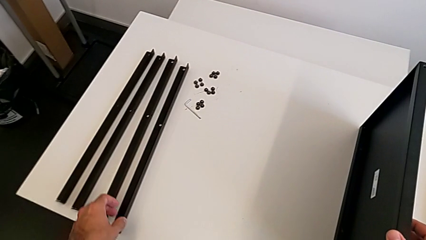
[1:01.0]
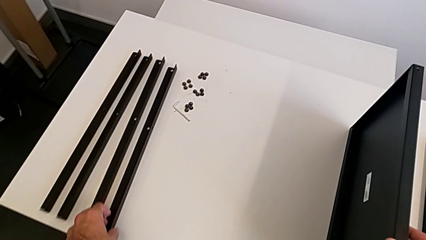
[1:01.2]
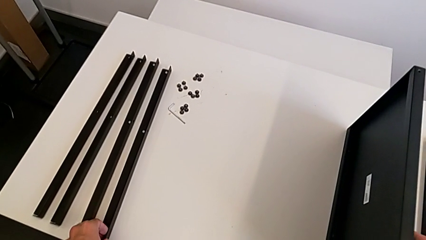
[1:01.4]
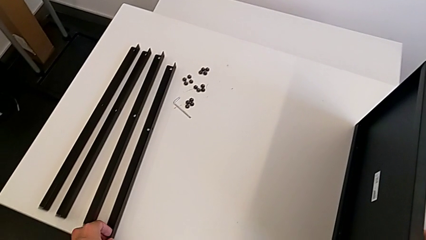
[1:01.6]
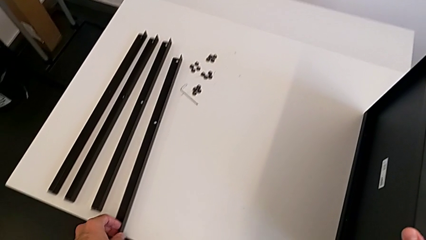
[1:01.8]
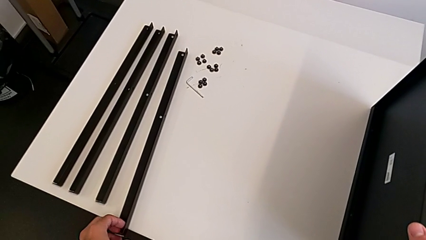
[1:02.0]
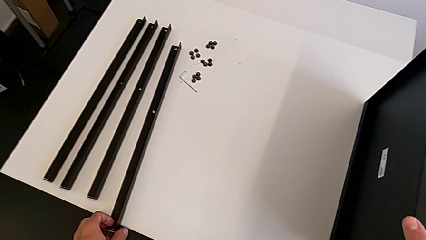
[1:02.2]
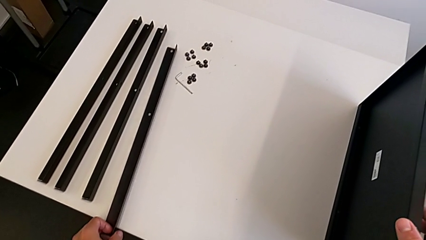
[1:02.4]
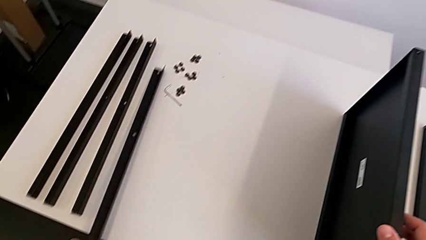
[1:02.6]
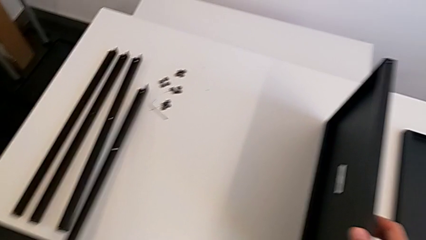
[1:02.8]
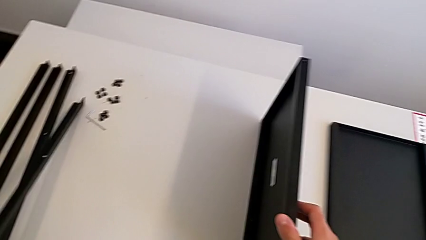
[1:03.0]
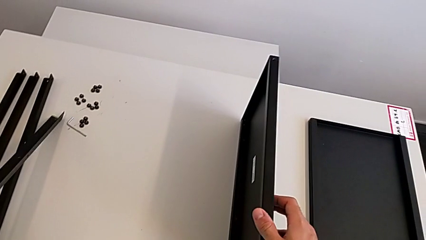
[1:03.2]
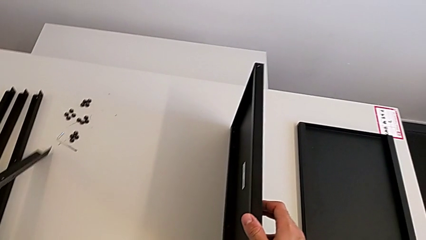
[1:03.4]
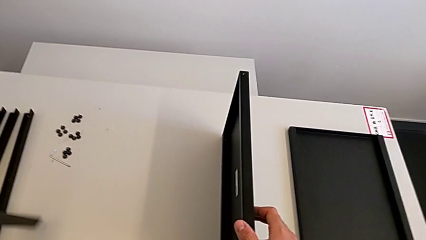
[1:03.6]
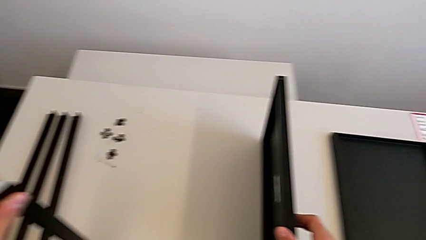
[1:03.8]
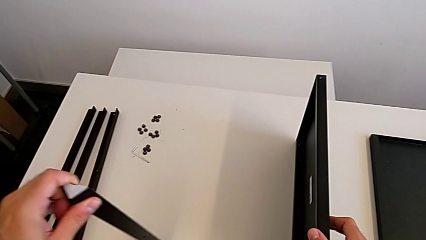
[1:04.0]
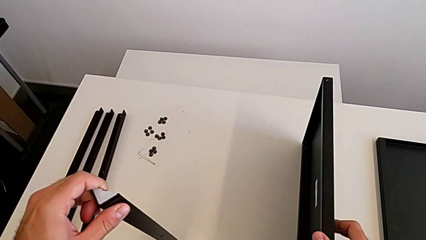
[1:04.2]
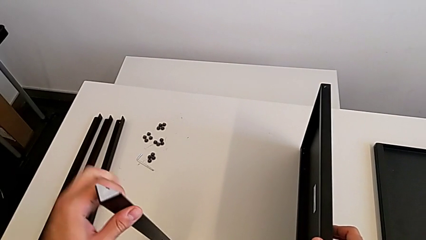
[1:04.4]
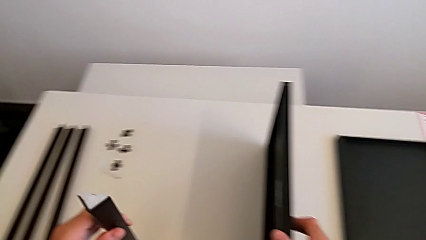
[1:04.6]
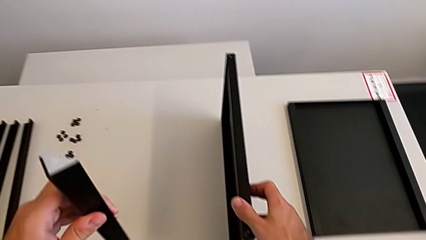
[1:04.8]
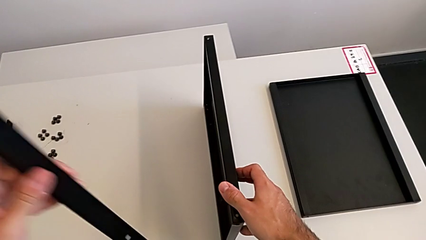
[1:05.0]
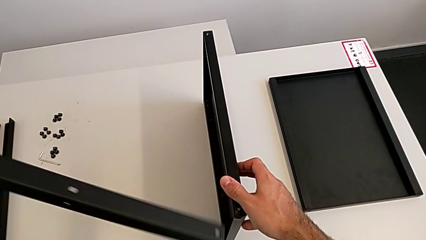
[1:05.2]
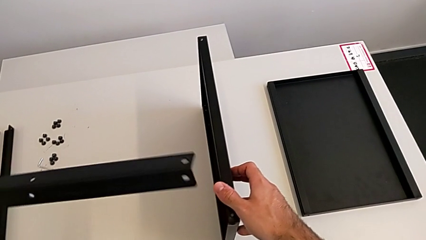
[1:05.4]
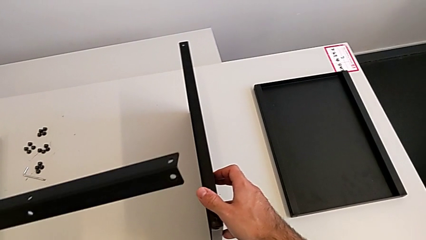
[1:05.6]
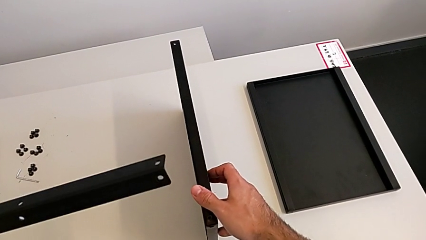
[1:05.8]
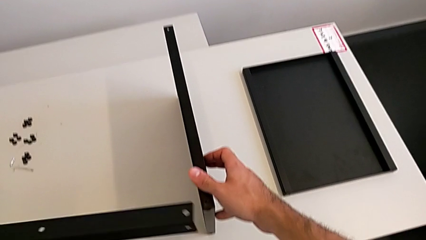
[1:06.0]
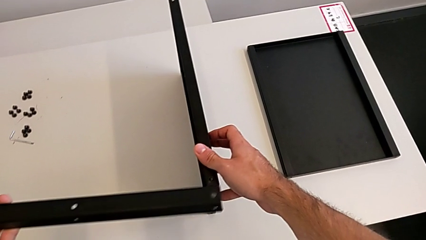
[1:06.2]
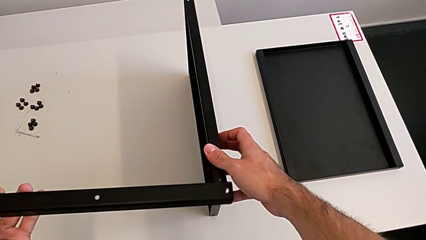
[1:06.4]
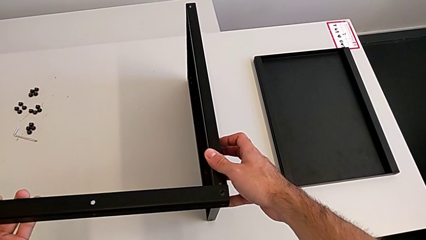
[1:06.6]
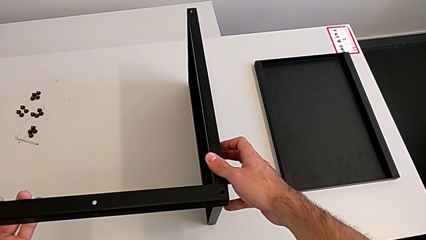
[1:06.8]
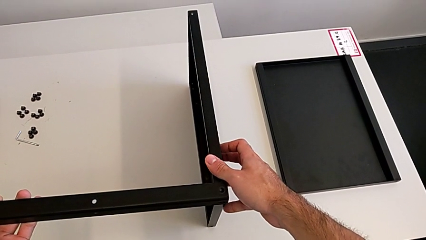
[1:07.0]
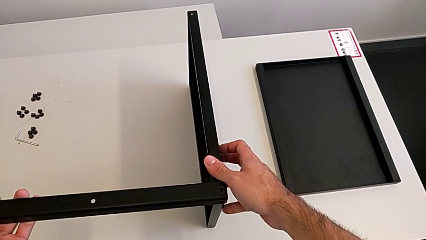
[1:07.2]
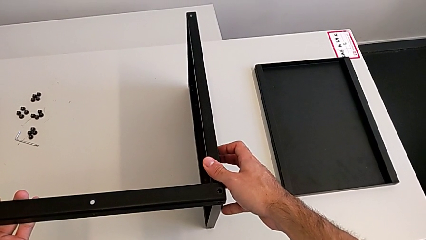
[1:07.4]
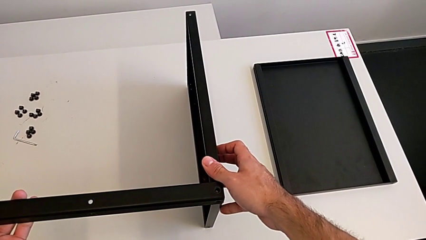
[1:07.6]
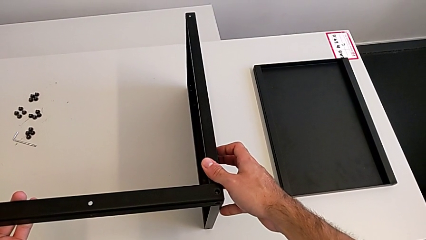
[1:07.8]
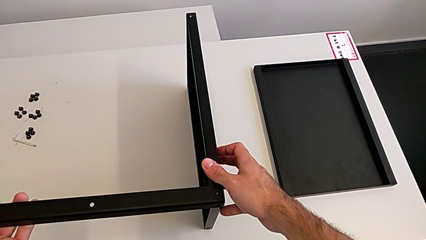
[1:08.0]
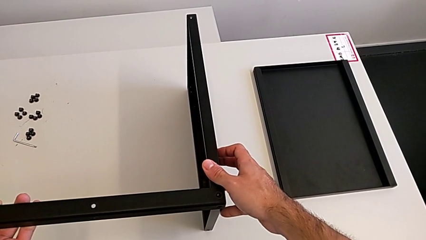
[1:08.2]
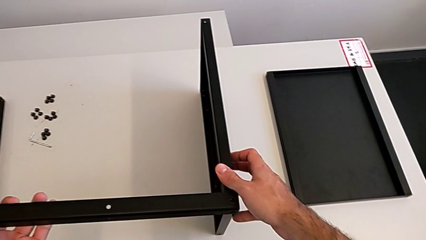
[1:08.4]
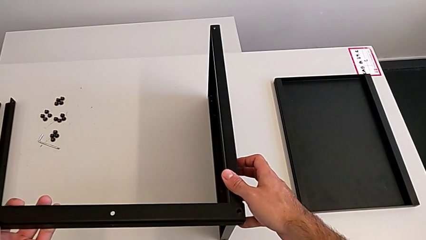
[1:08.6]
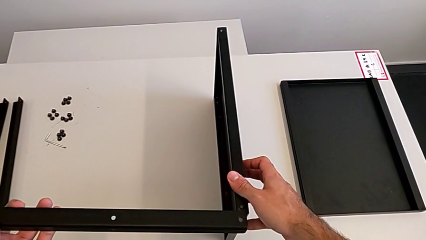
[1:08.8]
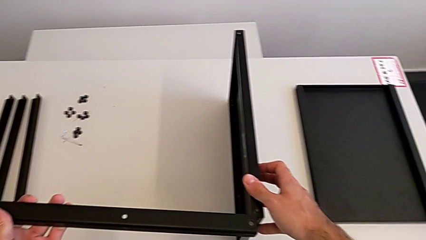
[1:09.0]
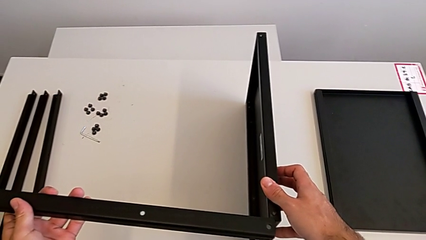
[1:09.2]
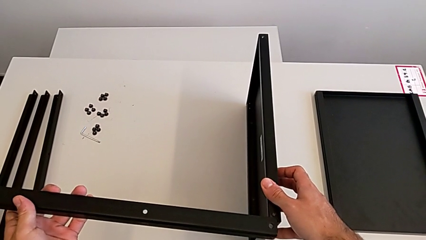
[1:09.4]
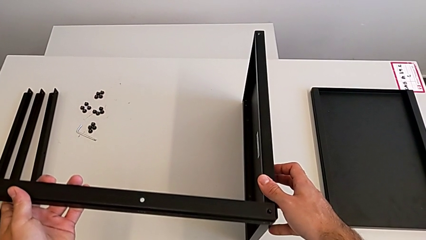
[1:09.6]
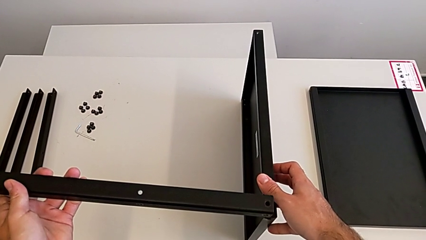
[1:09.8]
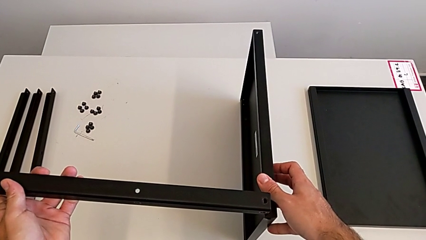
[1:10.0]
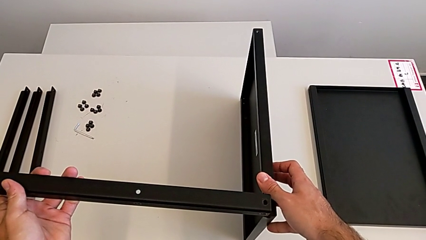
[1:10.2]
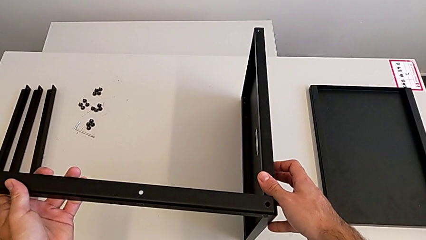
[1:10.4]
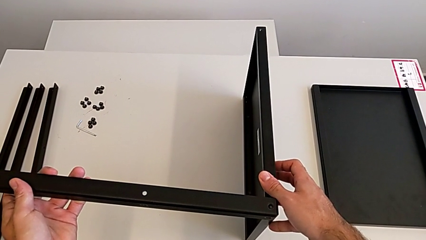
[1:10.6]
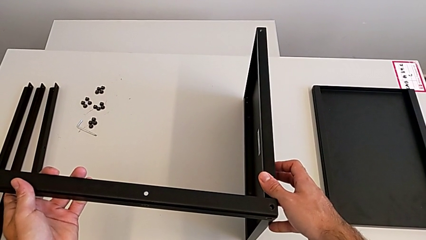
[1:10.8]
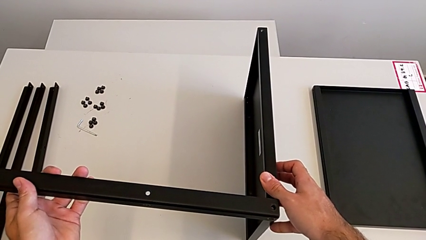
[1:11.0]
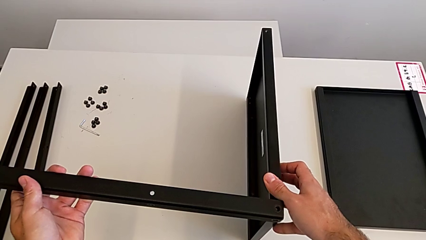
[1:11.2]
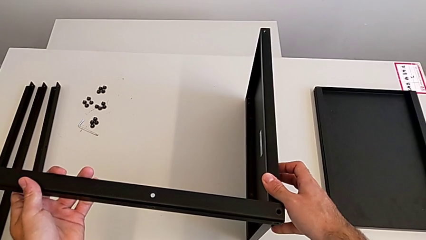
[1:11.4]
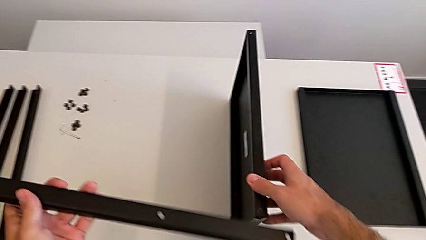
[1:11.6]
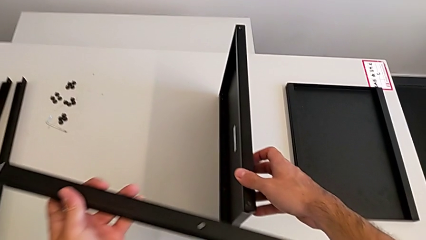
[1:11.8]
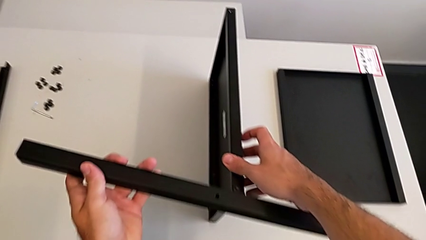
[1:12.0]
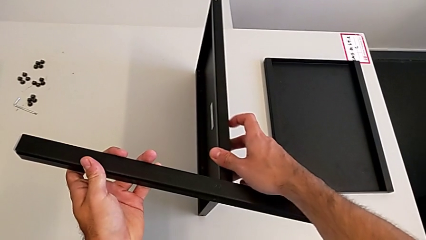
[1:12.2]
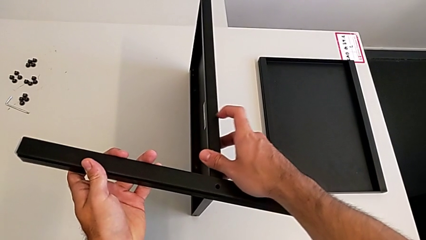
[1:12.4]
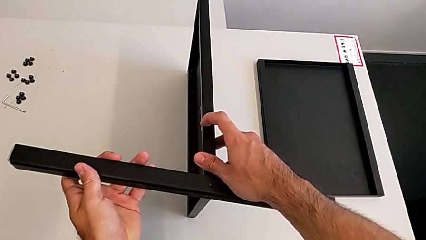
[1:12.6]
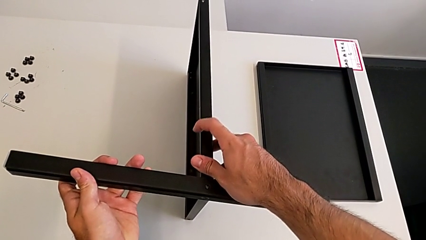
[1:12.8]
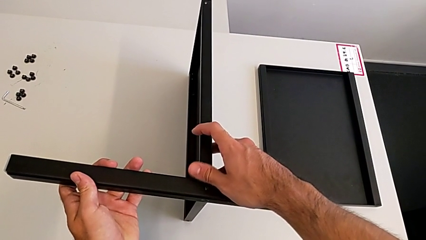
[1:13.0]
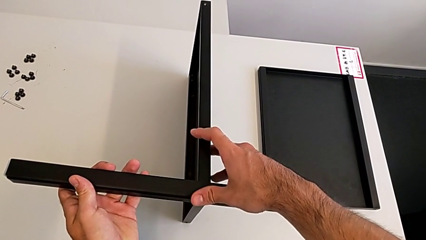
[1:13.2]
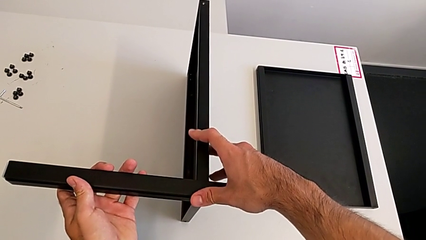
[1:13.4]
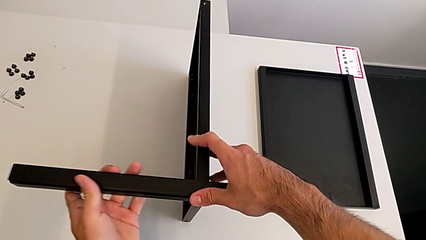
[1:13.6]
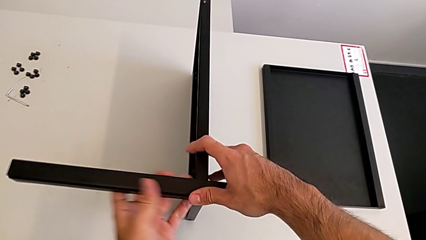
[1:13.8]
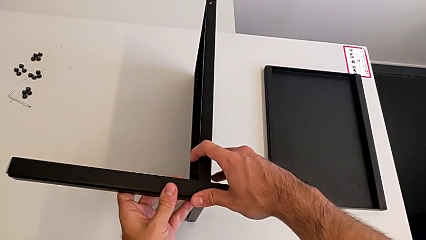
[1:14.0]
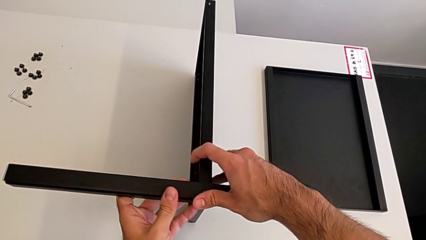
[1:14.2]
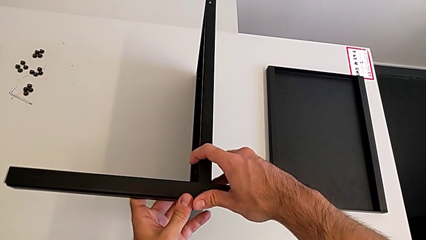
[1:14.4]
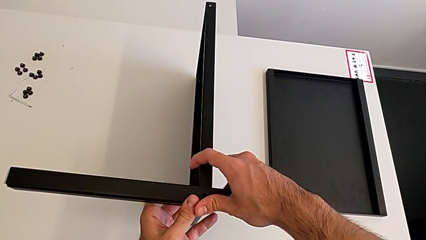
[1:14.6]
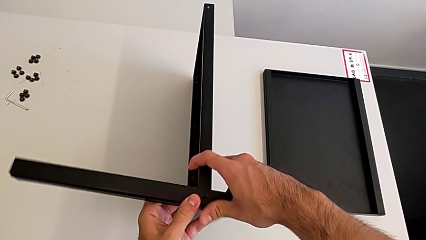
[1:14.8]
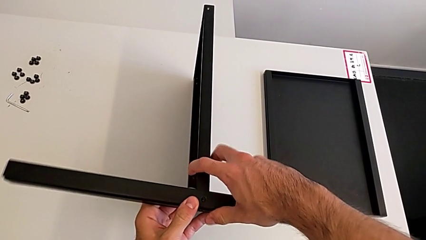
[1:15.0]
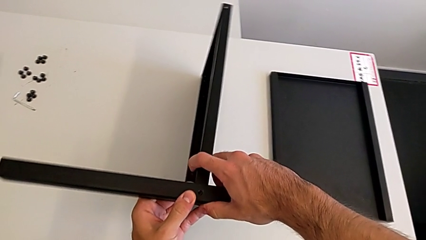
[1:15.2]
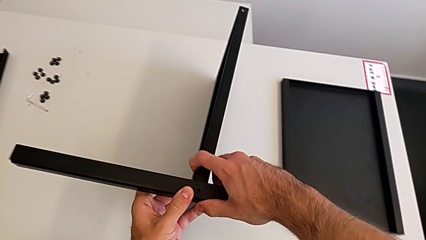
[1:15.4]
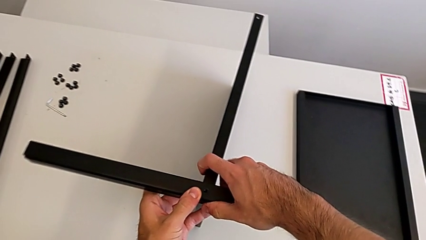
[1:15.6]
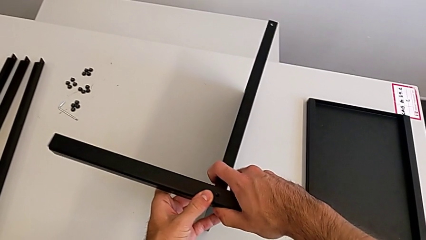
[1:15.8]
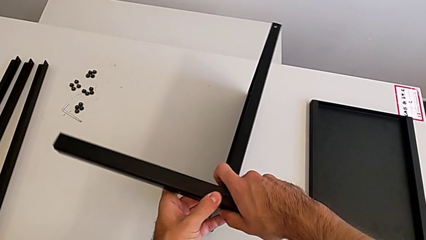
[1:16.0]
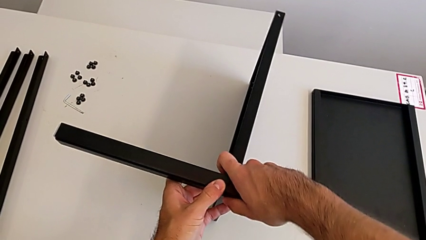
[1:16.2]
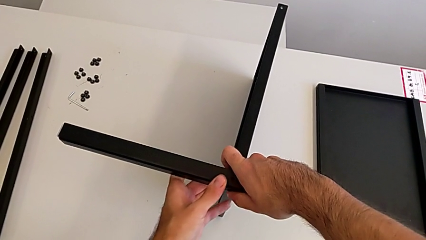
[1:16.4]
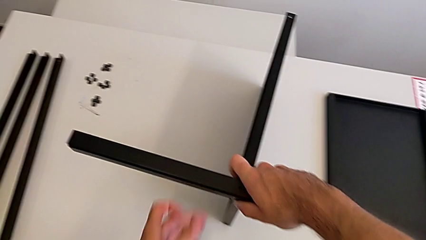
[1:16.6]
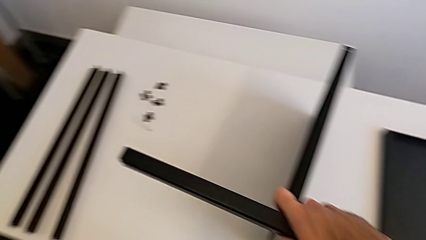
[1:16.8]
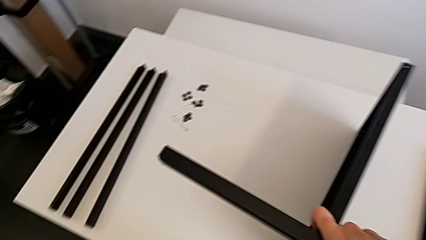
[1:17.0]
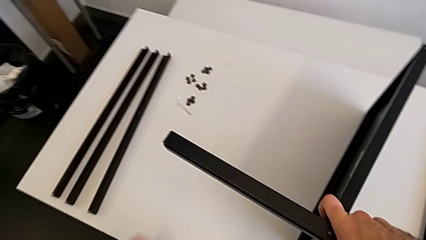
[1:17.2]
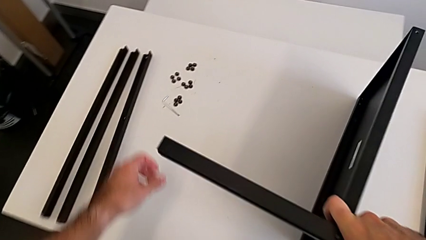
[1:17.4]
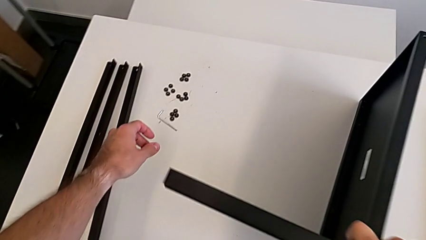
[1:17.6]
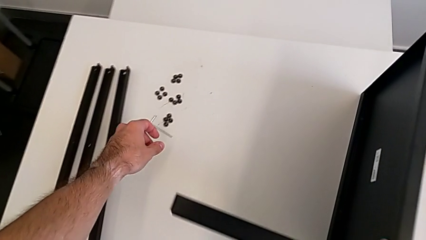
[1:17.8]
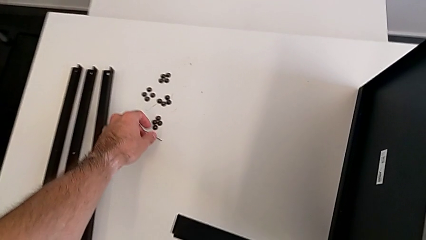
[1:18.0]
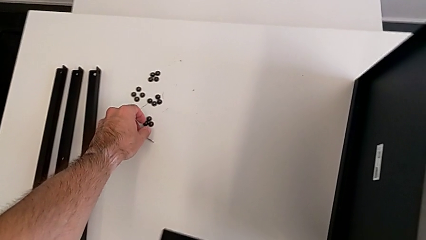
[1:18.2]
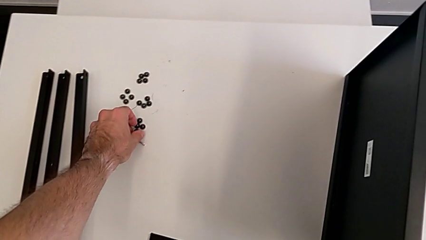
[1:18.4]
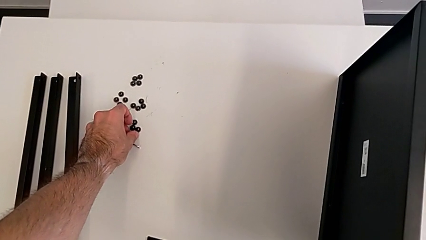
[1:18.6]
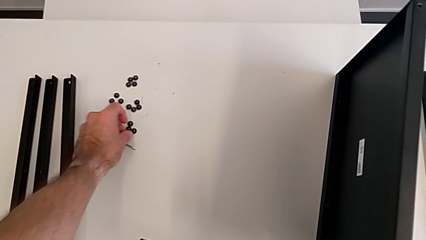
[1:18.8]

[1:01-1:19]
The camera wearer is screwing the first leg to the middle shelf of the table. They grab the leg, wrongly align it, align it, hold the nightstand and grab the hex socket head.
